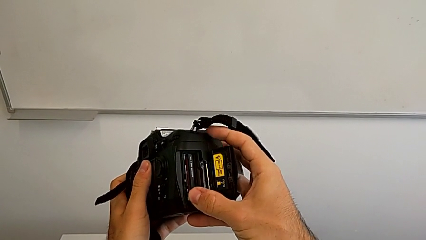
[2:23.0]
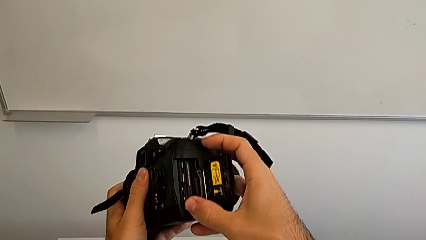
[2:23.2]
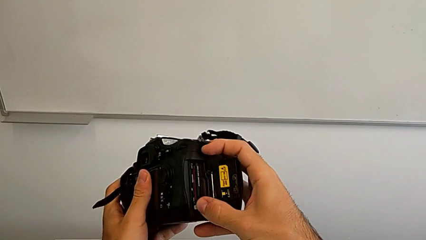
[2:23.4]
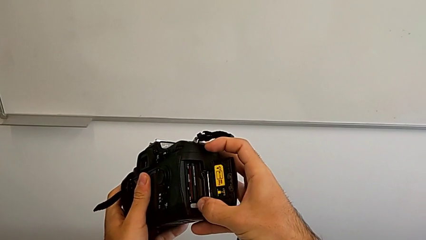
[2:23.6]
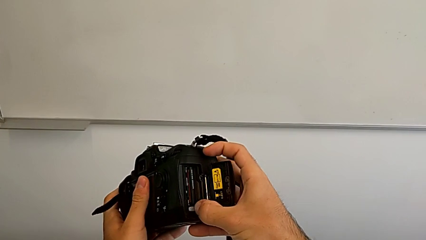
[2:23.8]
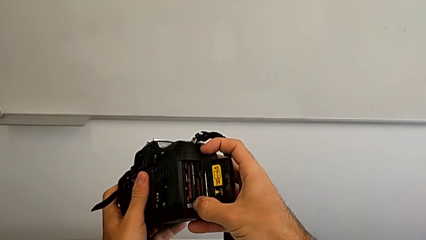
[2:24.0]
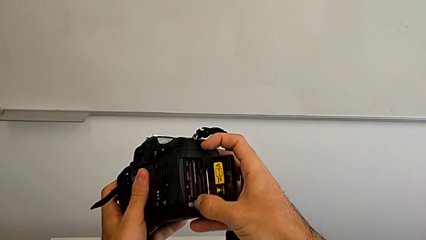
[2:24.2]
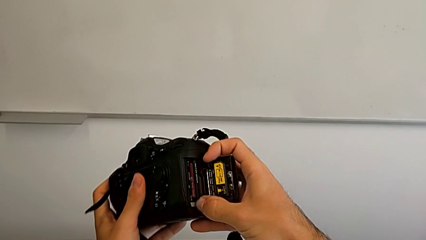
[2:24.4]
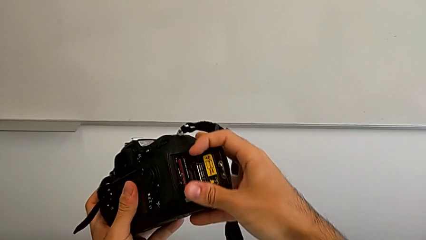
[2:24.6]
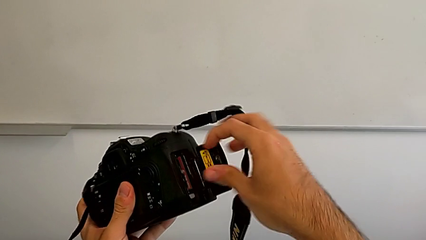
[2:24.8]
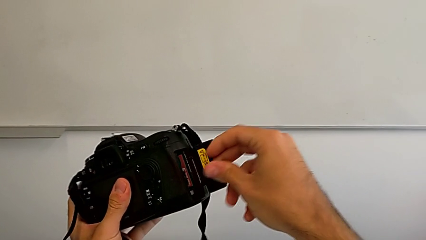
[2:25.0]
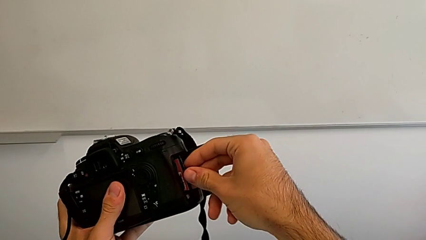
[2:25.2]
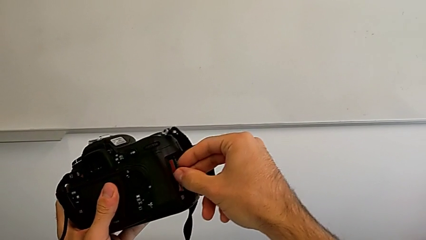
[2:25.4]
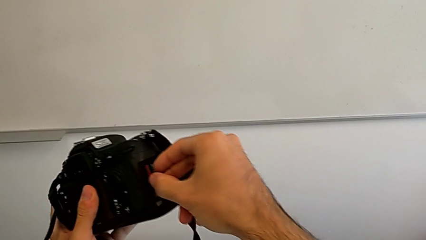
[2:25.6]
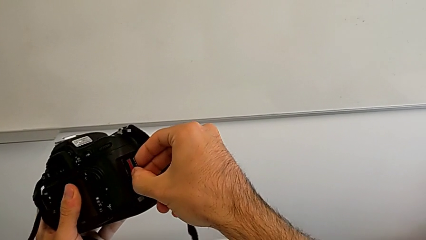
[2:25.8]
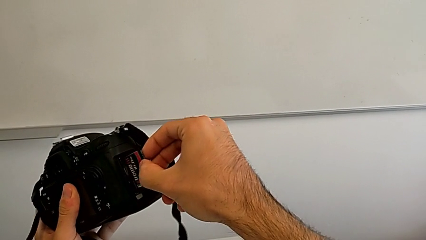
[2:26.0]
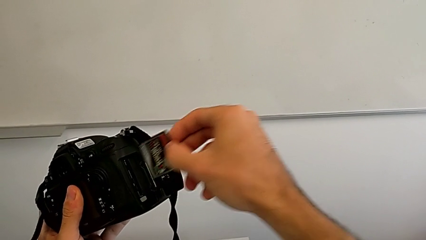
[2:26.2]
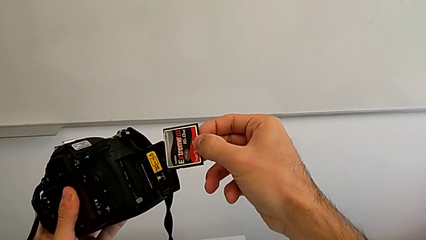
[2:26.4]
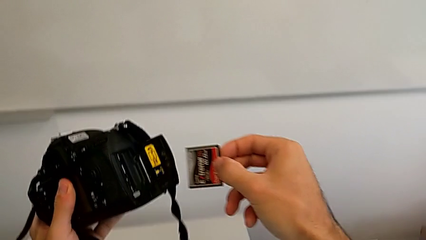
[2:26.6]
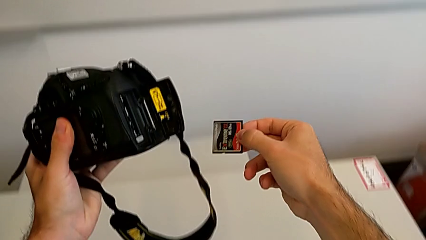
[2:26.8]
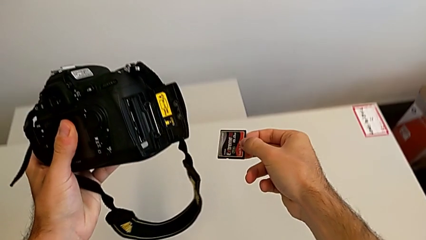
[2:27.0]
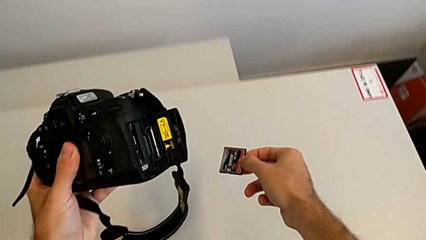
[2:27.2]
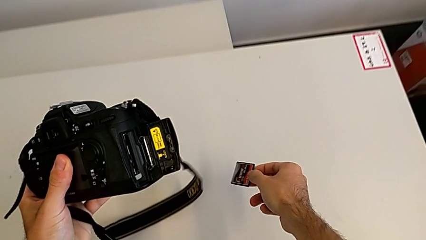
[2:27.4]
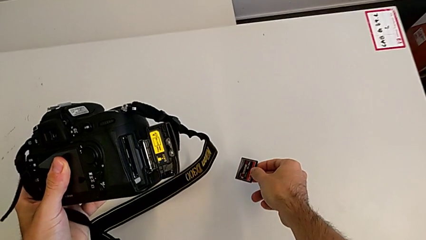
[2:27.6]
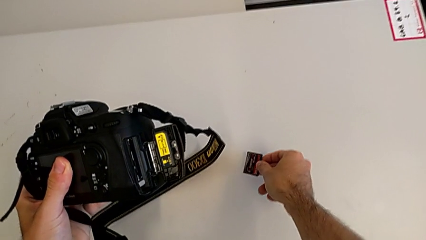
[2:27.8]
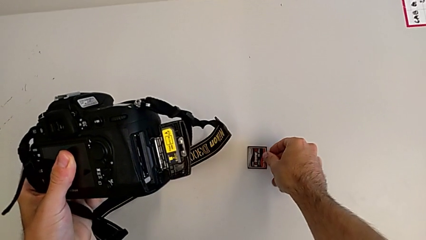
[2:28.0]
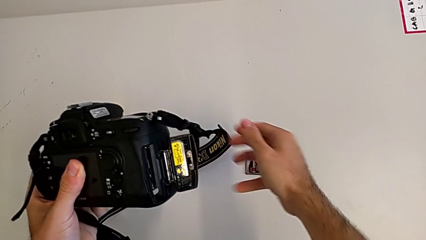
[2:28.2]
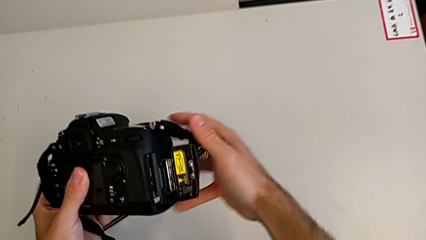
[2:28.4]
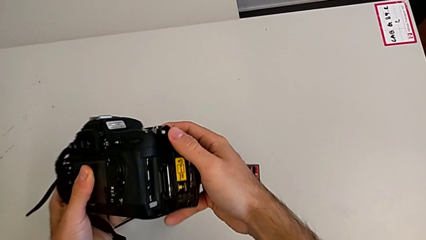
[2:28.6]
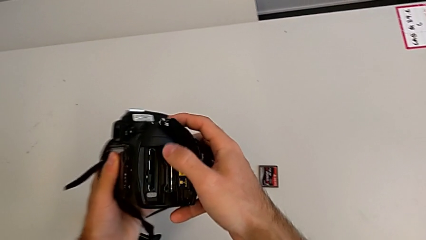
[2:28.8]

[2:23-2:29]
The camera wearer is removing the SD Card from the DSLR. They press the button twice, grab the SD card, withdraw it and place it.

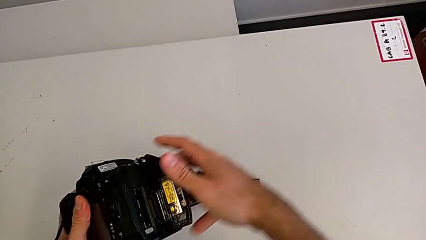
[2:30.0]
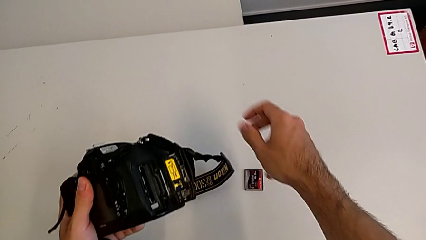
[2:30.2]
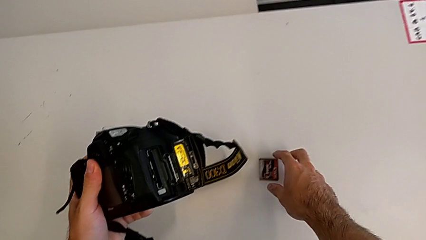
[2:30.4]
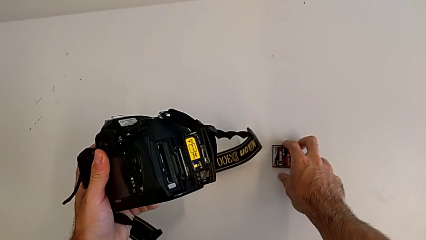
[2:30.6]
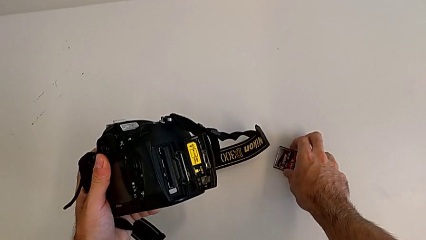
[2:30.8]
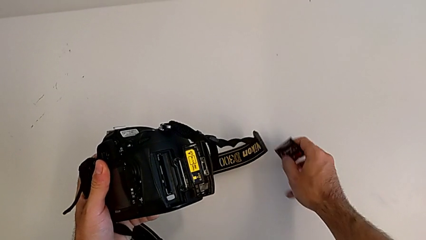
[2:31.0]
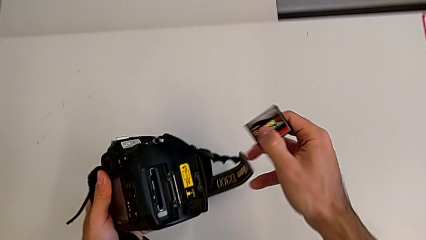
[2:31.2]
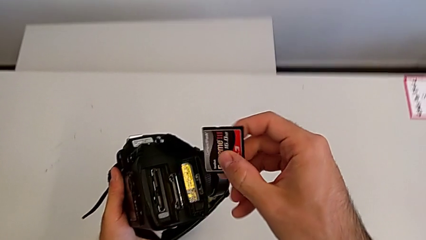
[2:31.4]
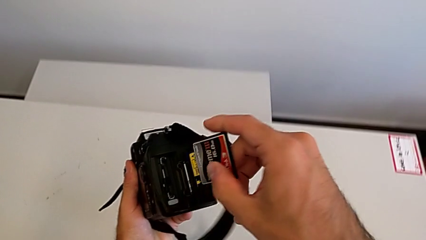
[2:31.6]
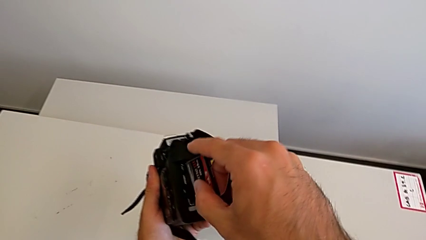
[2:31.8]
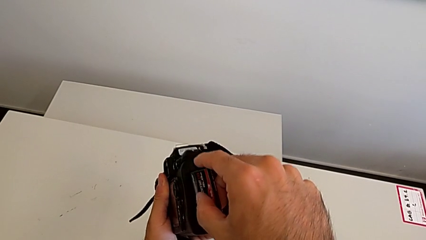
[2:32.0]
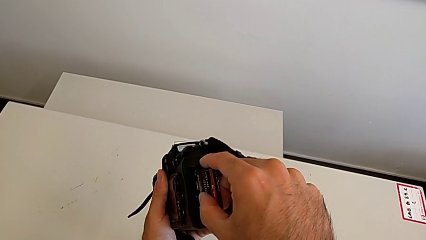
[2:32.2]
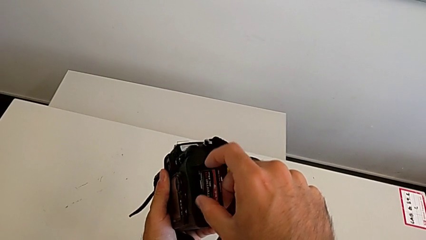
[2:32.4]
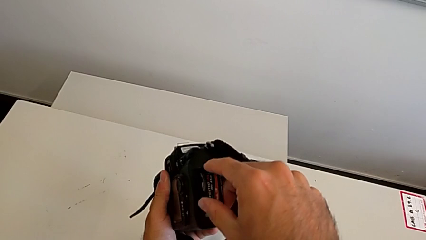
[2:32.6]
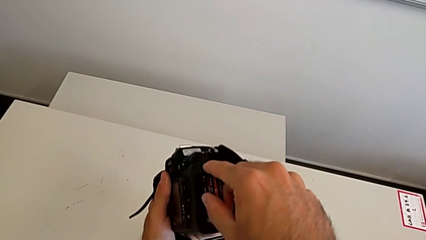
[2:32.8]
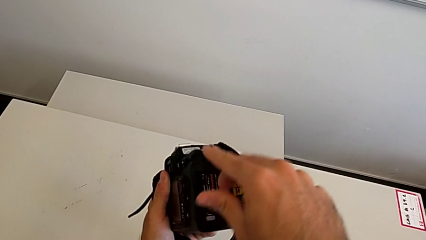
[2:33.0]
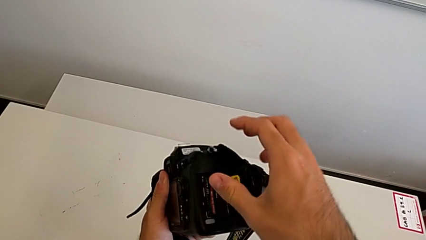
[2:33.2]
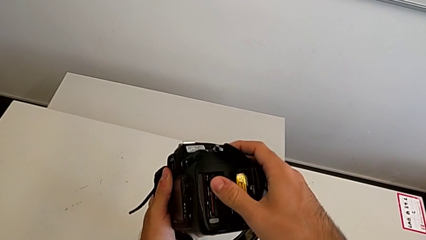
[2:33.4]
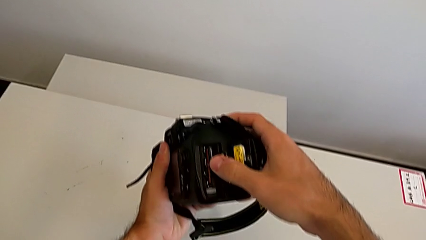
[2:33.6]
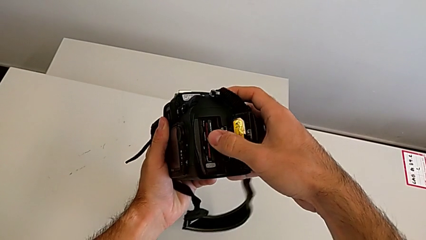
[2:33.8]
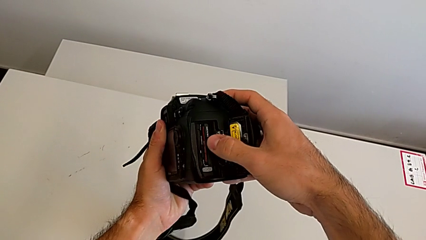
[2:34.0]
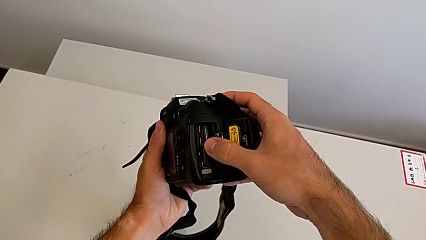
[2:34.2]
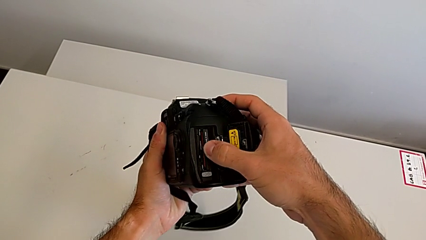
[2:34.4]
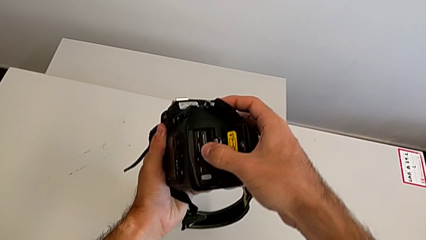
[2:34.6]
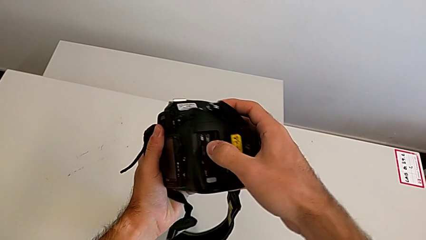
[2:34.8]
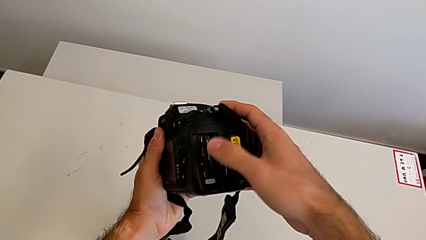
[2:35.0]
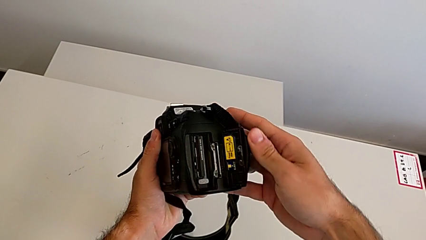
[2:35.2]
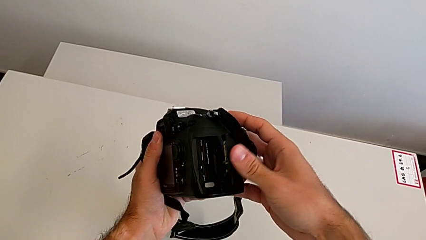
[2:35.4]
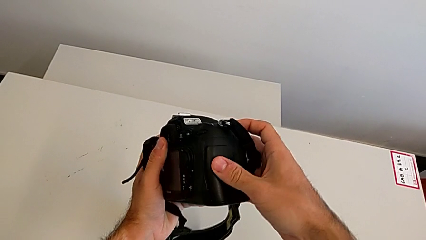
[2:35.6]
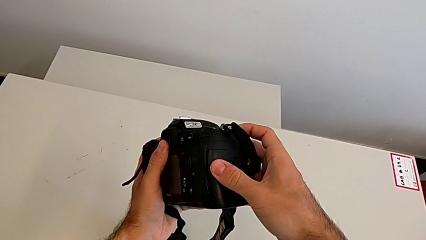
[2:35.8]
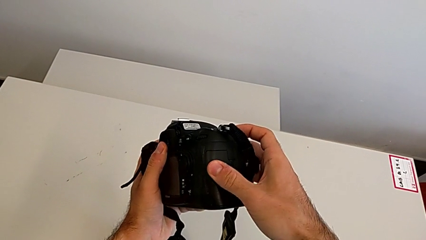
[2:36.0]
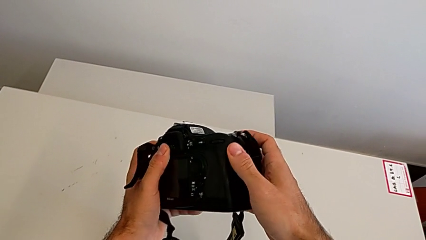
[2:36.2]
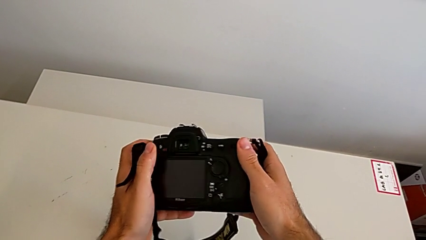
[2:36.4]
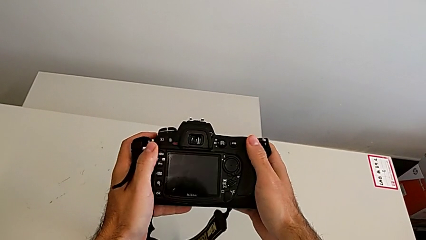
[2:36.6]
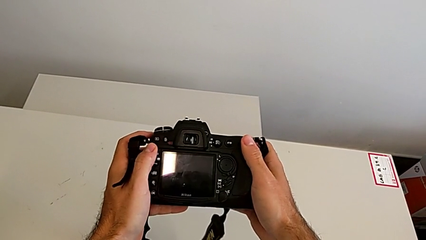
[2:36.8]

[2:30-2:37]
The camera wearer inserts the SD Card in the DSLR. They grab the SD card, insert it and close the SD slot.
